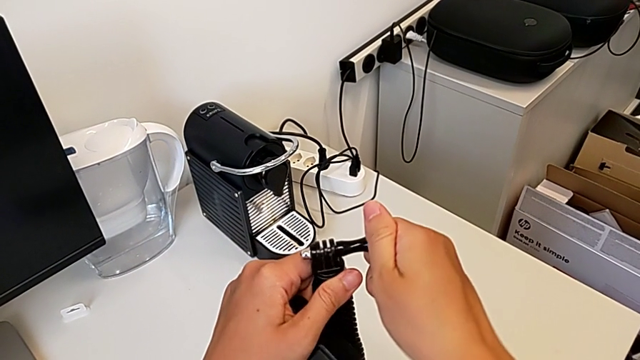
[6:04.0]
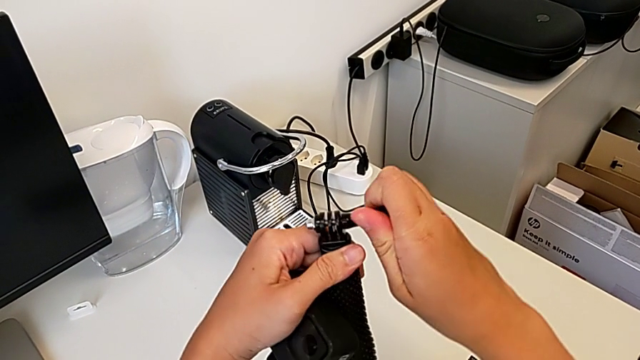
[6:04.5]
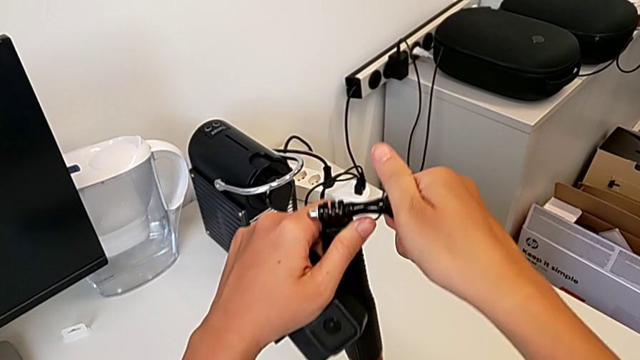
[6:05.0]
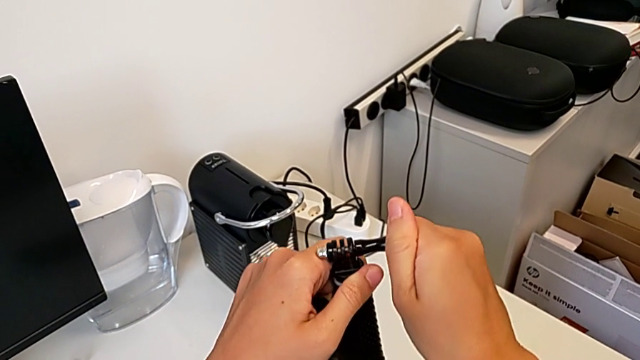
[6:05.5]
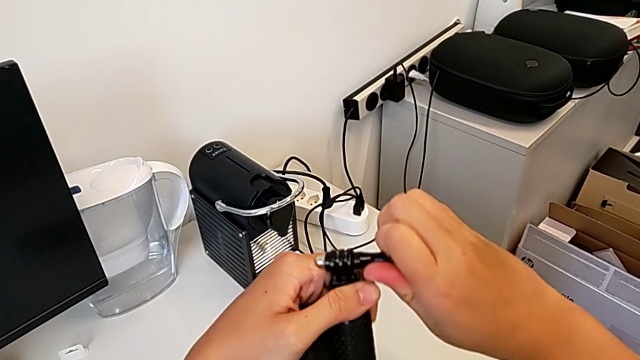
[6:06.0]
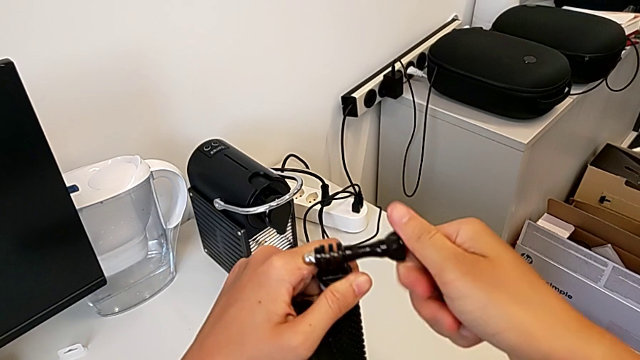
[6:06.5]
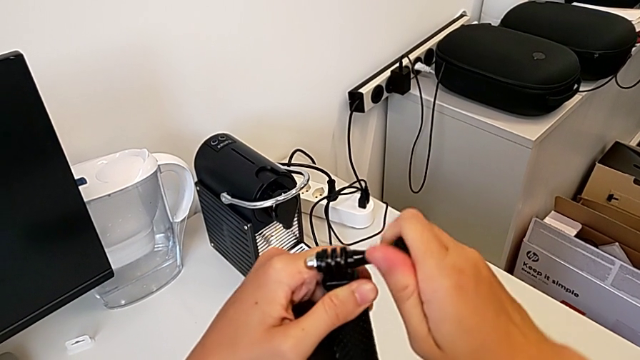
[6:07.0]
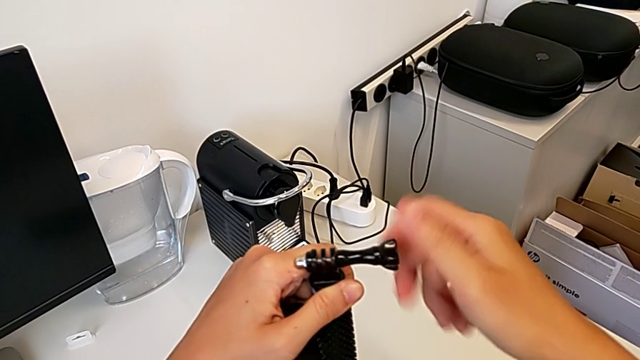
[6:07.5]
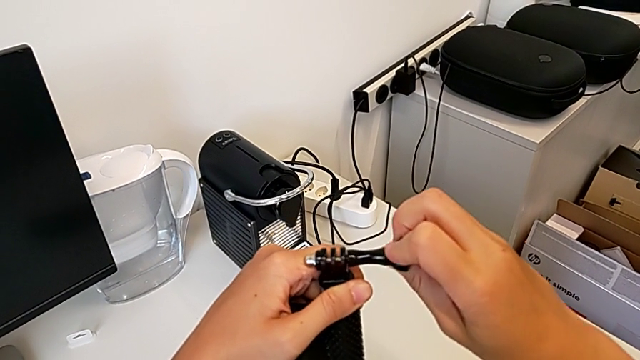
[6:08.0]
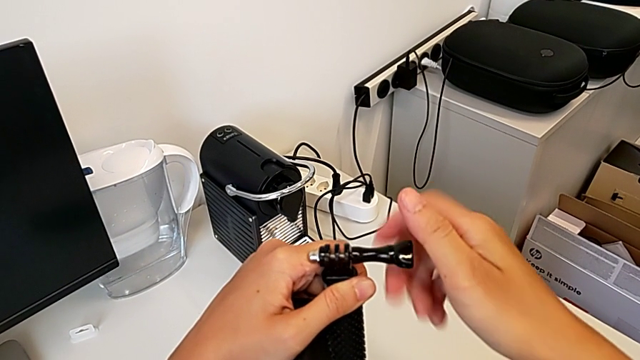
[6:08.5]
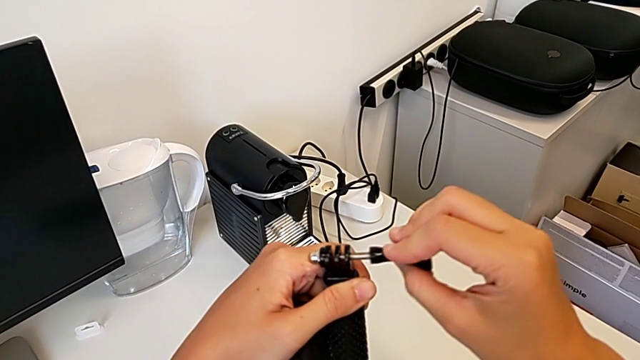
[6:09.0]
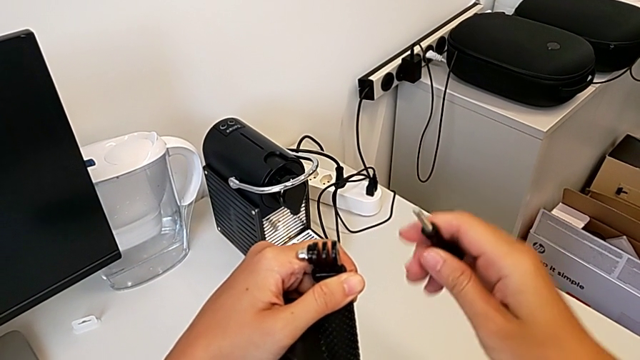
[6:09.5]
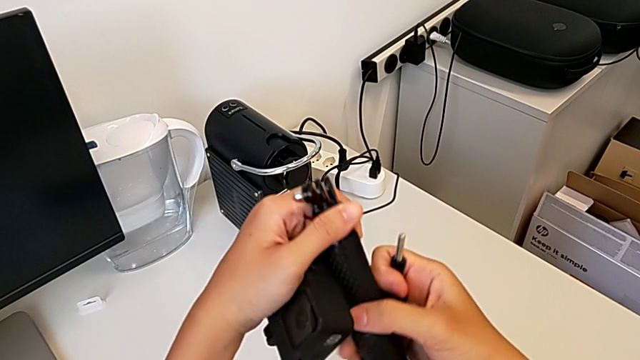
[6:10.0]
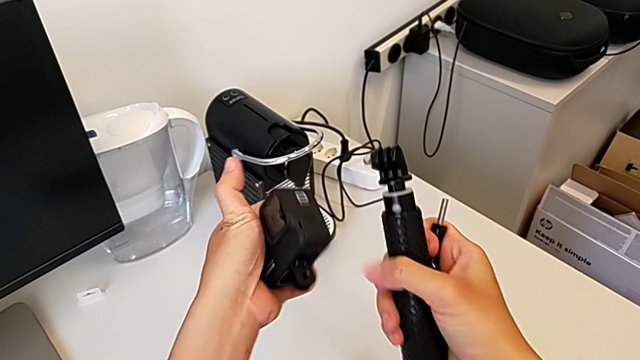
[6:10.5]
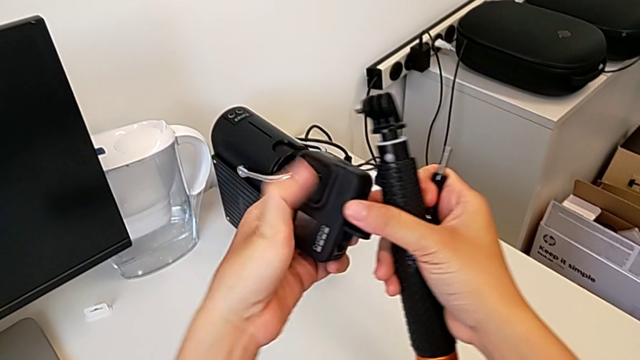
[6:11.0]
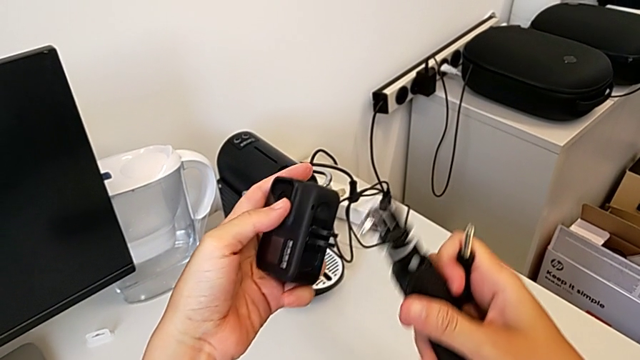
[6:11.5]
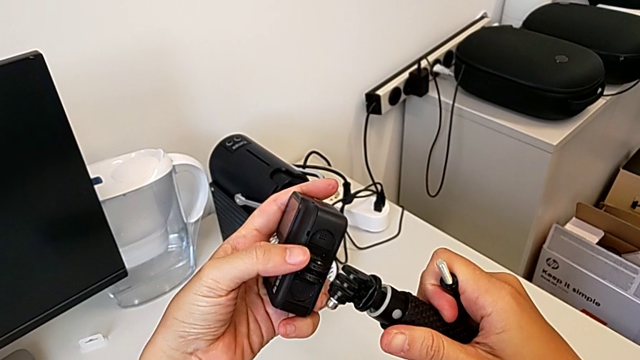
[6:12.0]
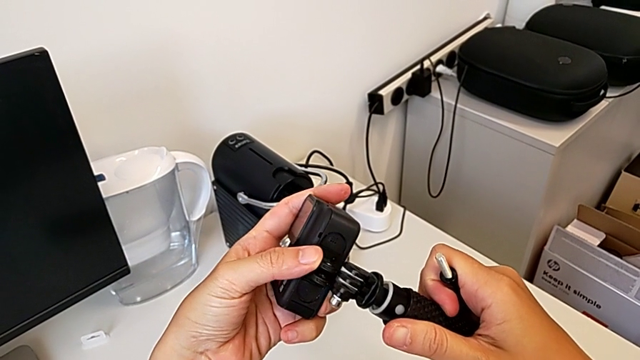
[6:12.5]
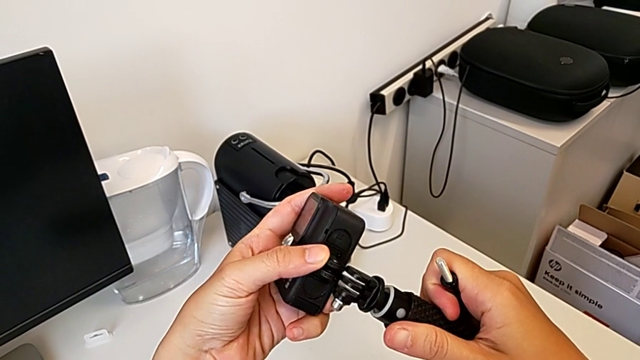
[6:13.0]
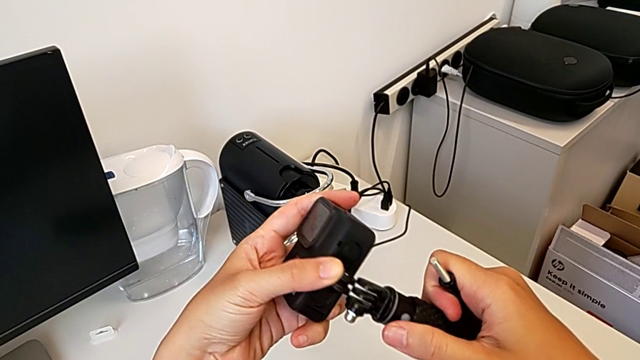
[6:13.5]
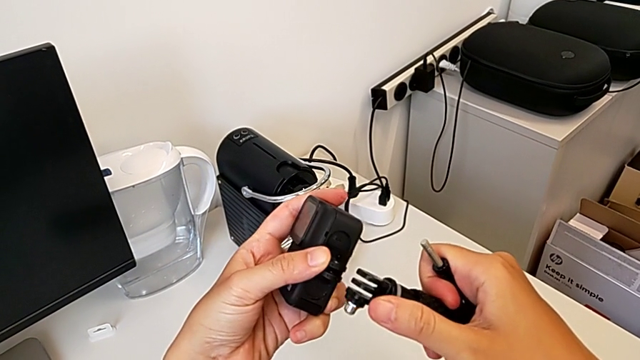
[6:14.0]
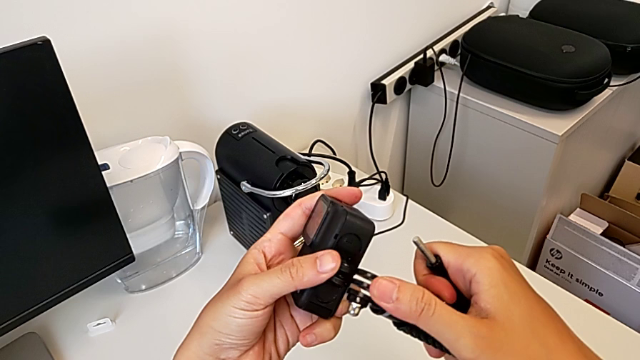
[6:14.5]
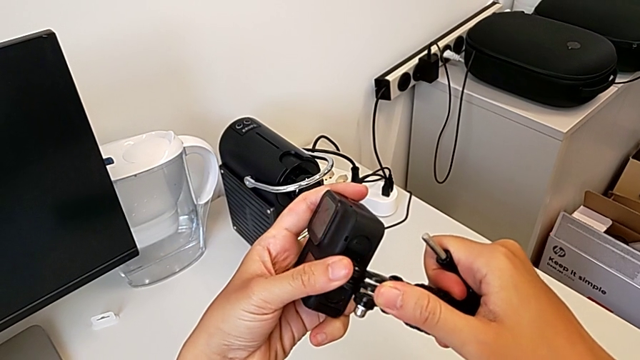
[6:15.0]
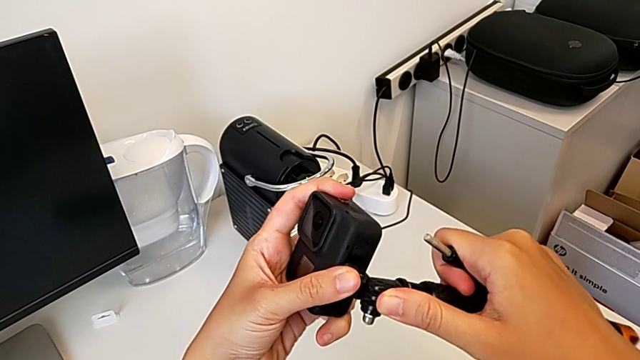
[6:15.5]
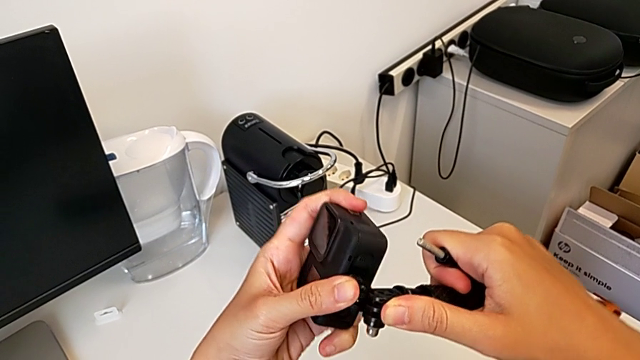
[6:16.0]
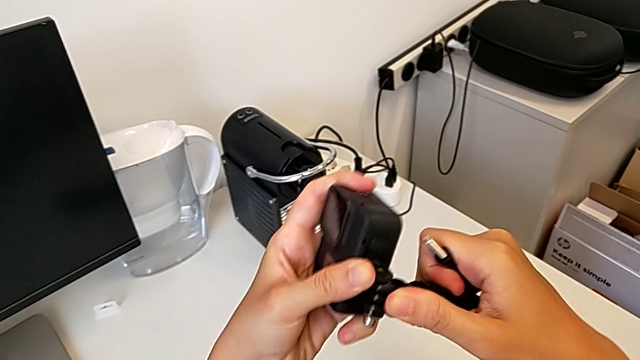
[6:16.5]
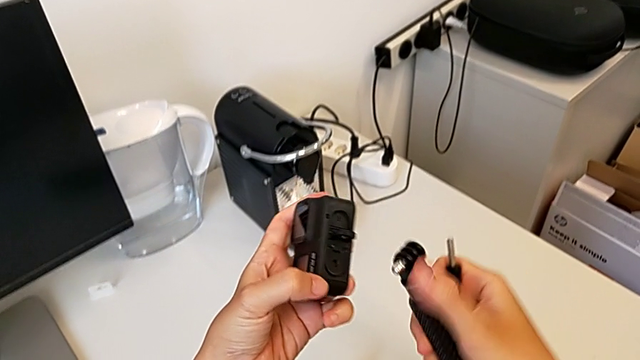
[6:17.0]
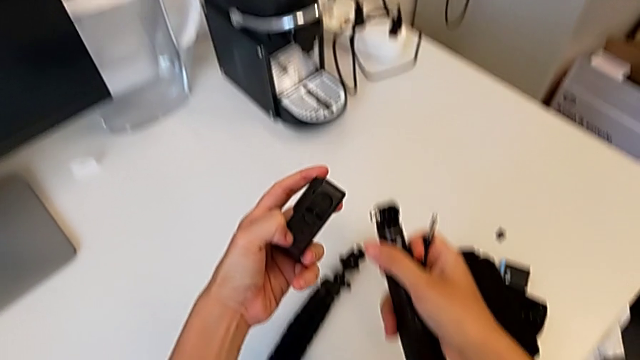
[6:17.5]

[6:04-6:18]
The camera wearer is mounting the handheld grip. They unscrew the screw, withdraw it and align the handheld grip.

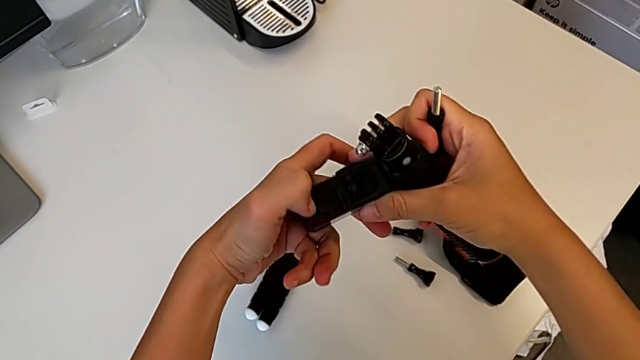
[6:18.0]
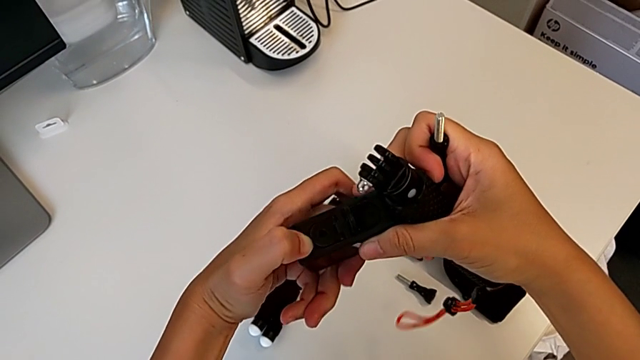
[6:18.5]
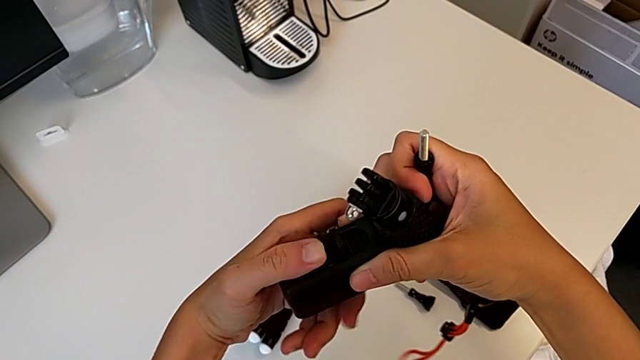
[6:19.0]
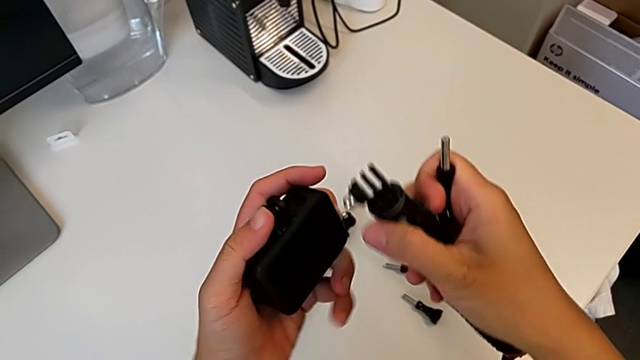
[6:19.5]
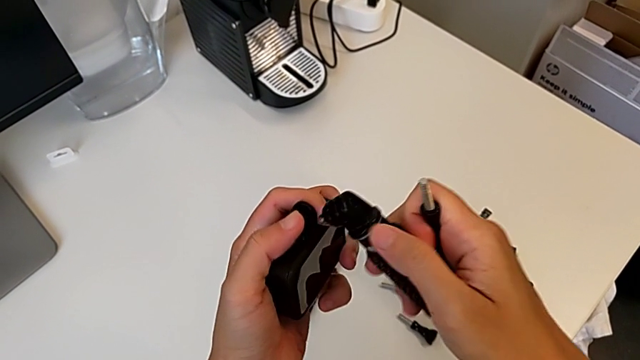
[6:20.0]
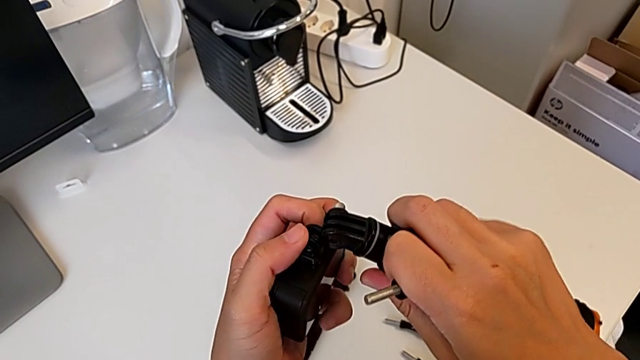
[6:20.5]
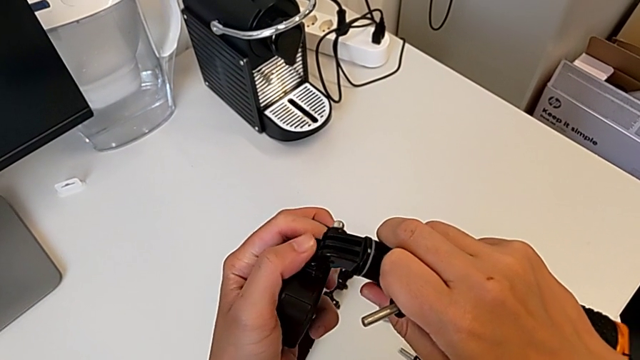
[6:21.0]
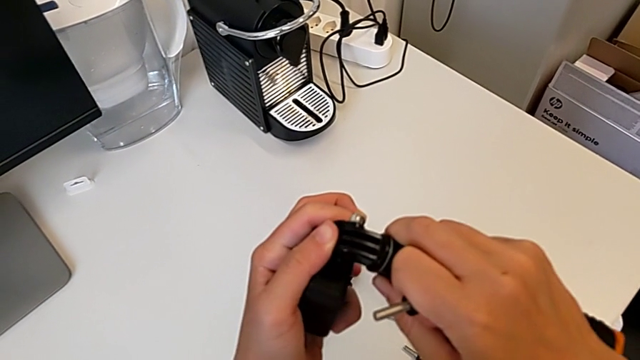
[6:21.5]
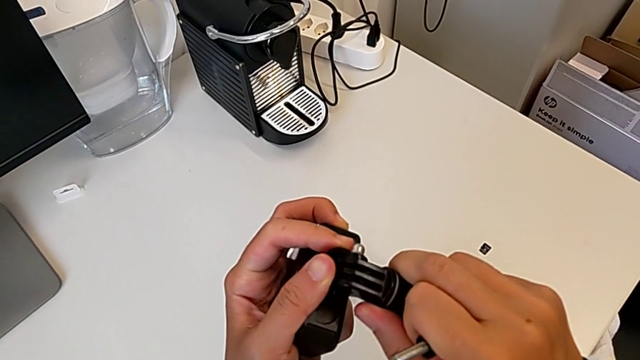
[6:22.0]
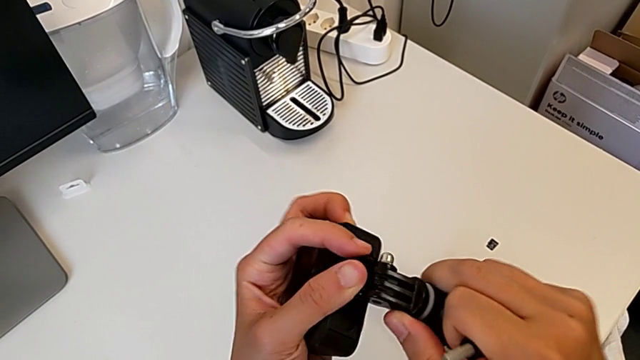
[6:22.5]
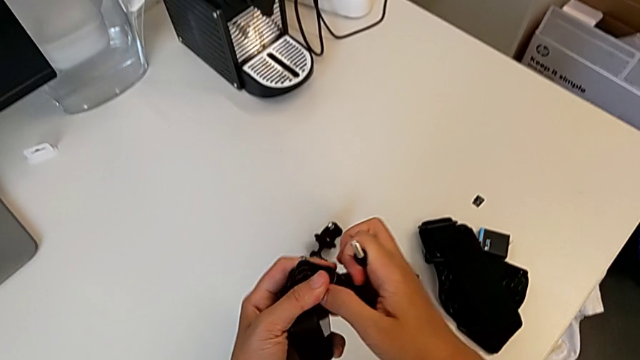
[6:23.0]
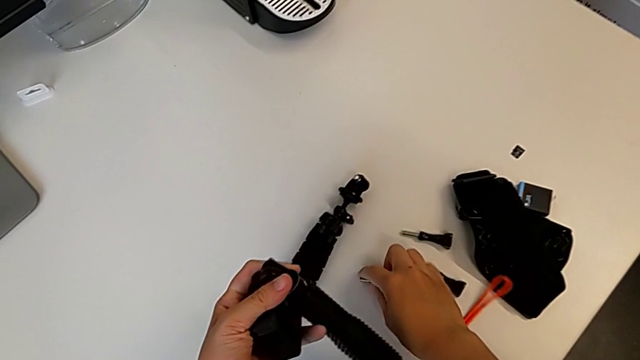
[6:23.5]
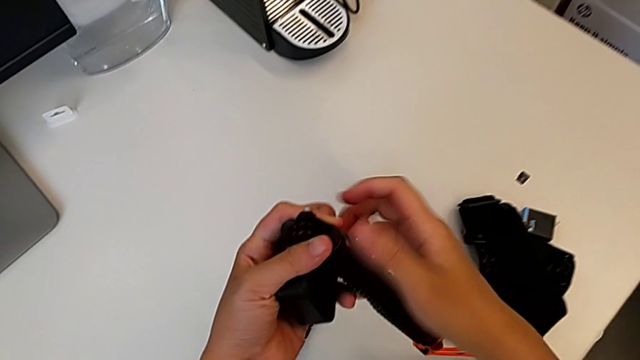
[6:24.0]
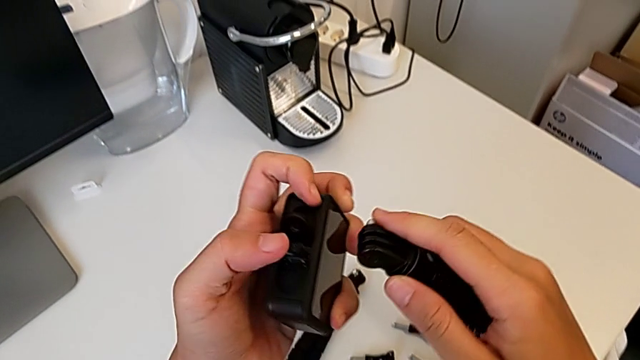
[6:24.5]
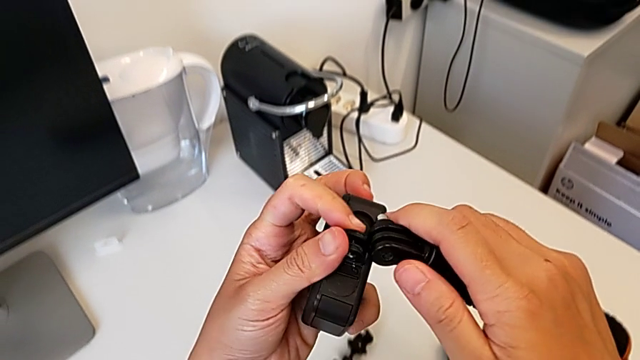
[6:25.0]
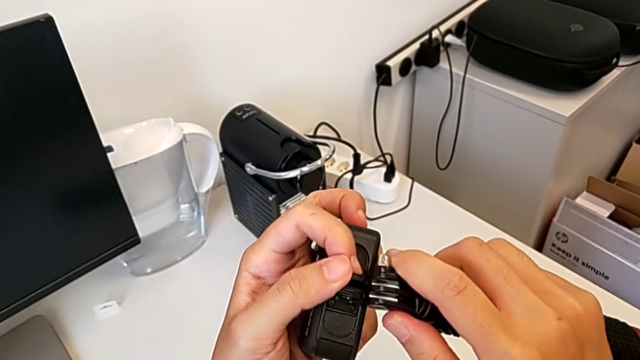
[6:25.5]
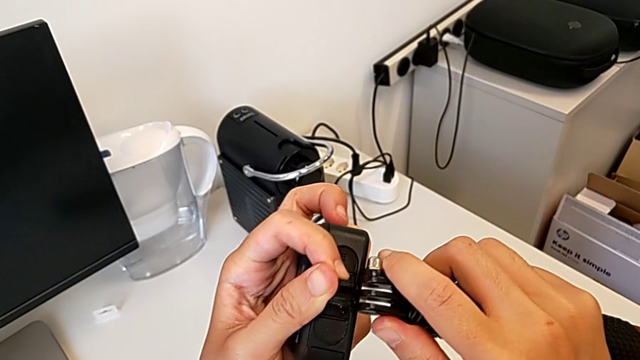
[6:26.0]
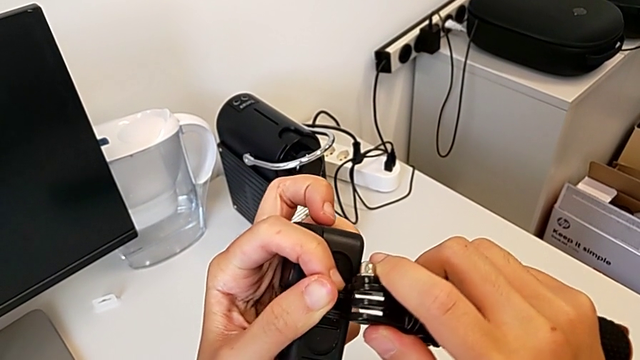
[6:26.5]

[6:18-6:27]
The camera wearer is mounting the handheld grip. They open the mounting peg, align the handheld grip, place the screw and begin to insert the handheld grip.
